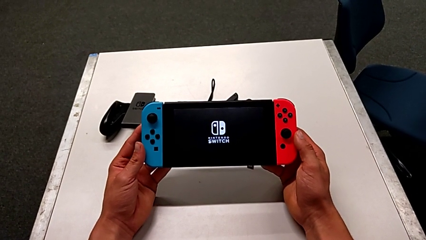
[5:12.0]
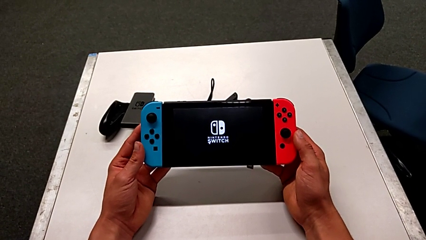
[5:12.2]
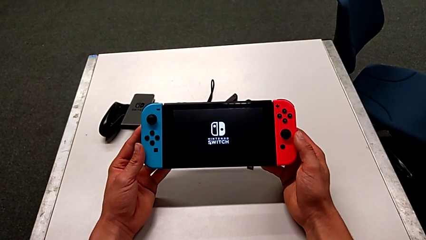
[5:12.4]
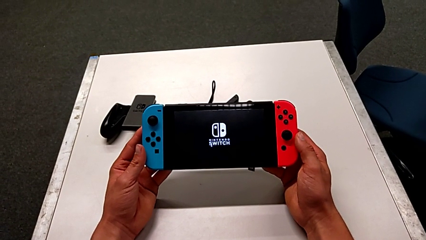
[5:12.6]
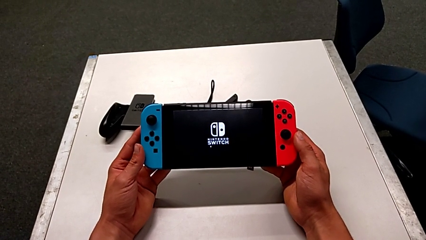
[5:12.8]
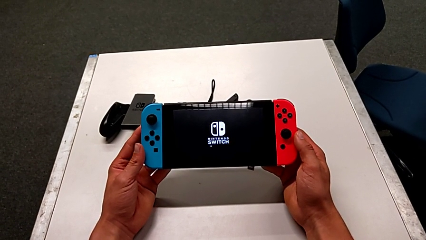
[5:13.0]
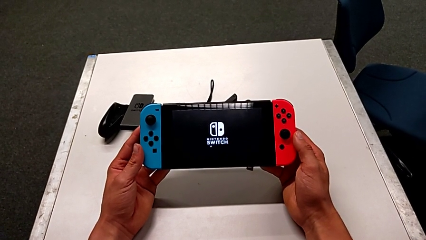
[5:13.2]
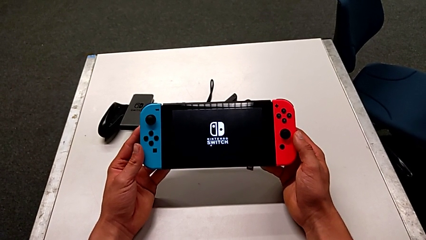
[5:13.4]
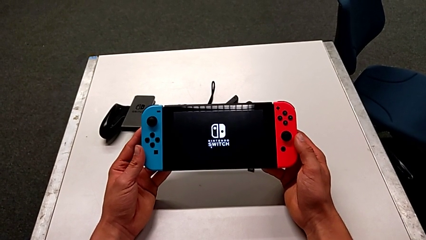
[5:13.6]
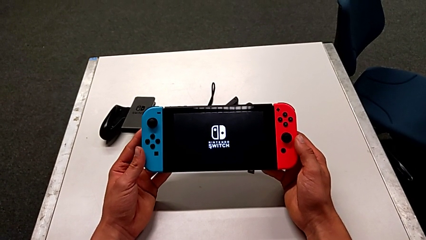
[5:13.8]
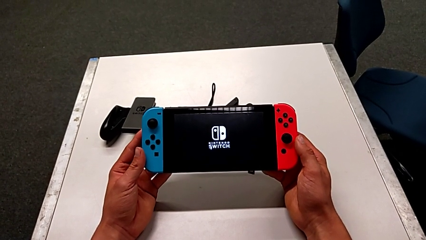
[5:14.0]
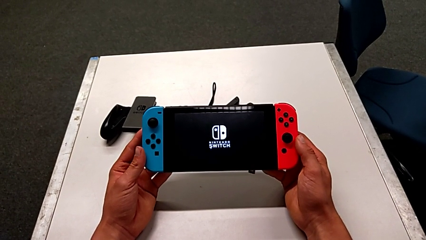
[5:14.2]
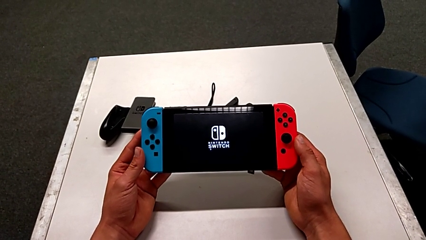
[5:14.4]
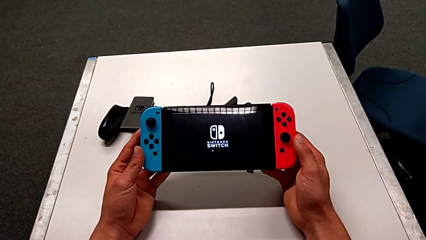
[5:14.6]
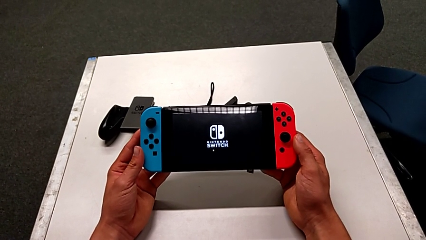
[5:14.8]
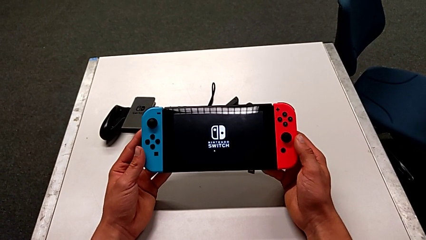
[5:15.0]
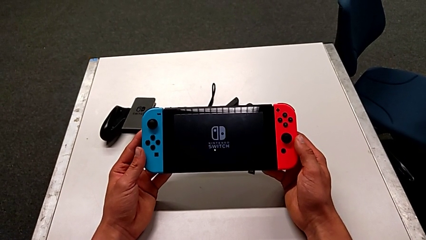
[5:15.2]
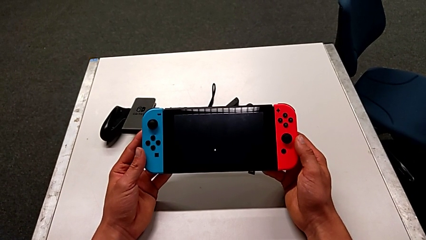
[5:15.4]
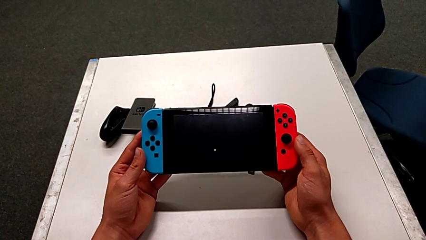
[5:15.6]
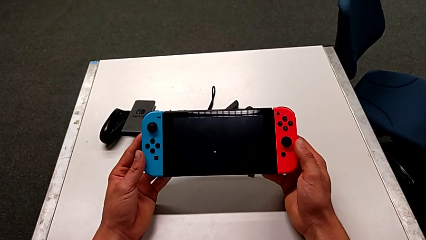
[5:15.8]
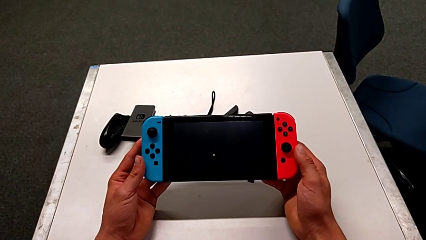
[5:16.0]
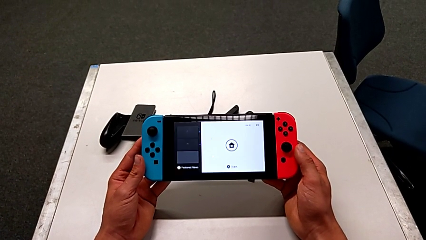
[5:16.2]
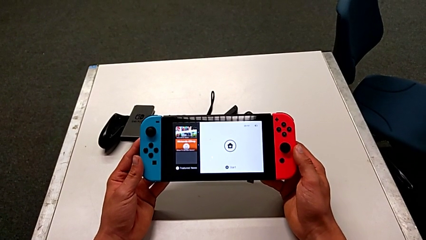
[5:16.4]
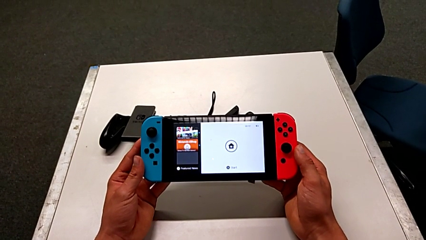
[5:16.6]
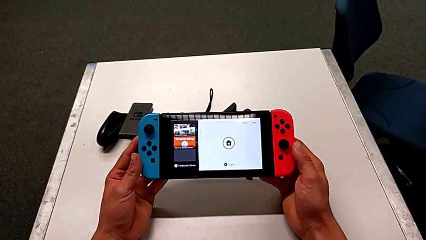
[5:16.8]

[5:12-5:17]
The camera wearer is turning on the Nintendo Switch. They keep holding the Nintendo Switch.

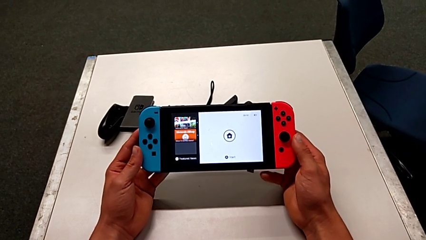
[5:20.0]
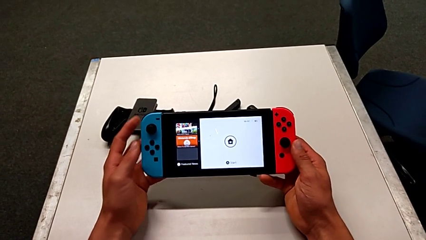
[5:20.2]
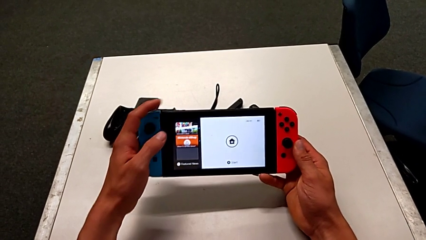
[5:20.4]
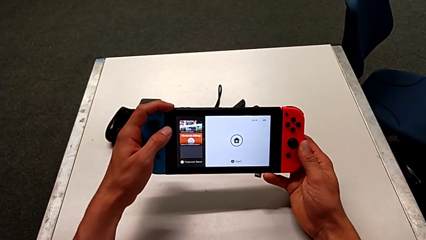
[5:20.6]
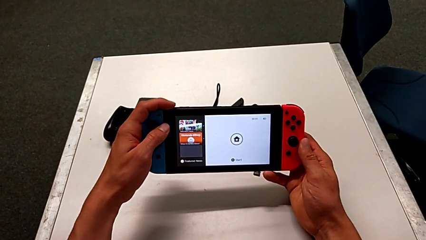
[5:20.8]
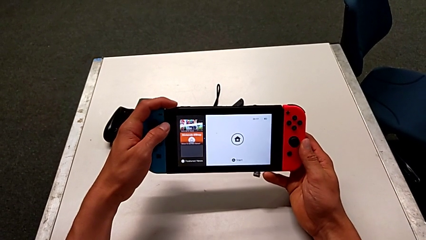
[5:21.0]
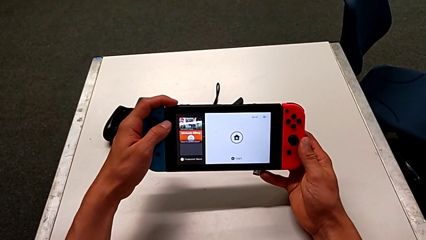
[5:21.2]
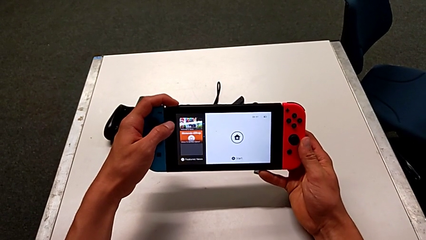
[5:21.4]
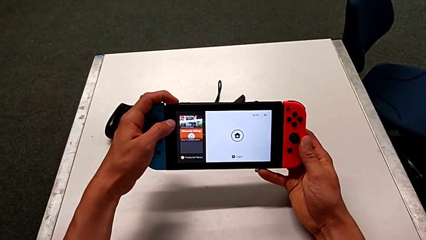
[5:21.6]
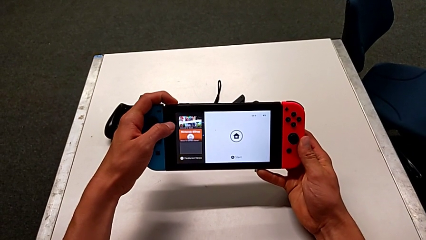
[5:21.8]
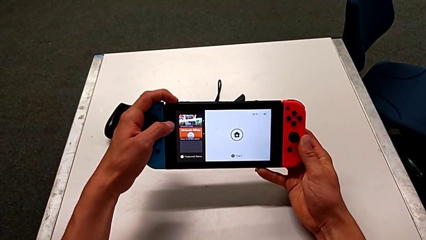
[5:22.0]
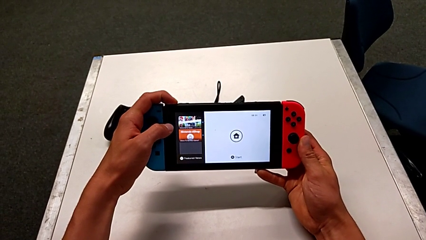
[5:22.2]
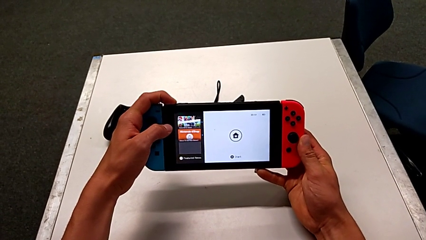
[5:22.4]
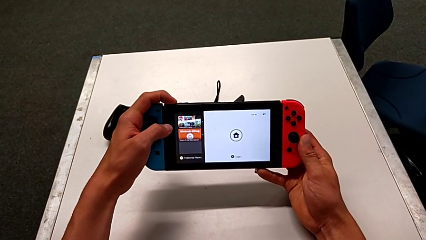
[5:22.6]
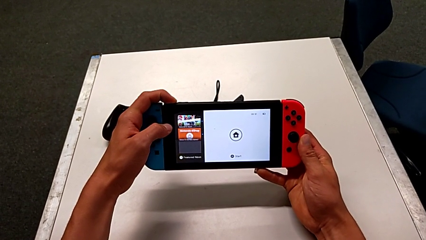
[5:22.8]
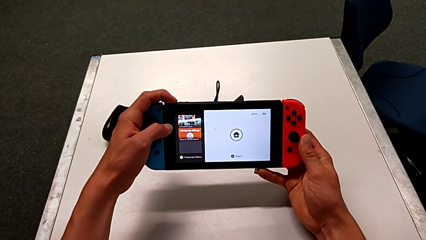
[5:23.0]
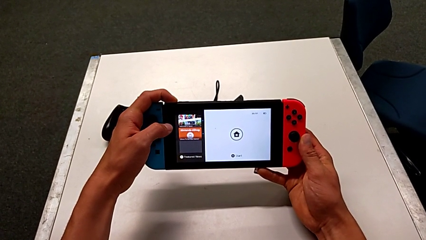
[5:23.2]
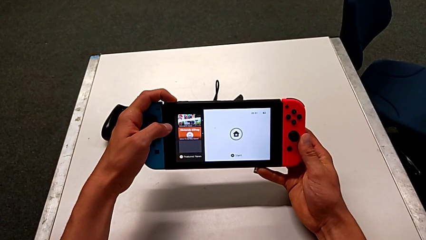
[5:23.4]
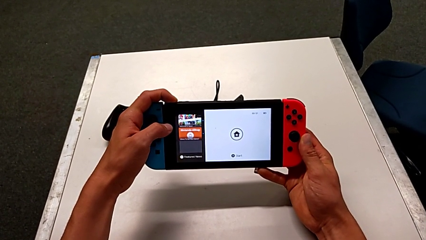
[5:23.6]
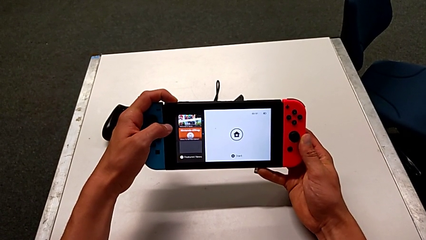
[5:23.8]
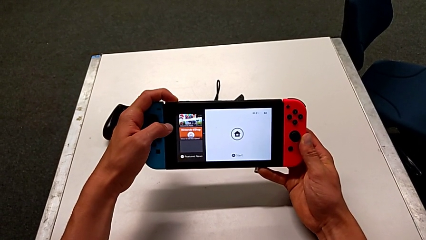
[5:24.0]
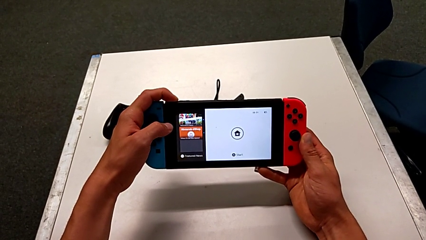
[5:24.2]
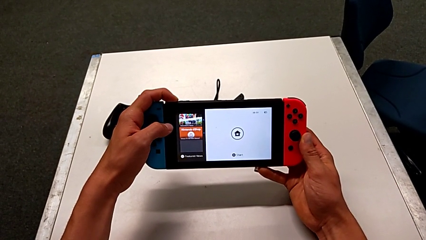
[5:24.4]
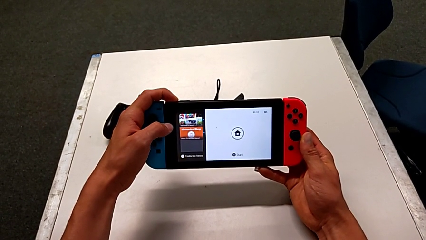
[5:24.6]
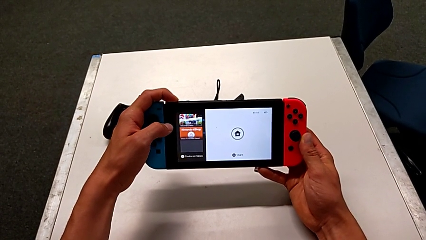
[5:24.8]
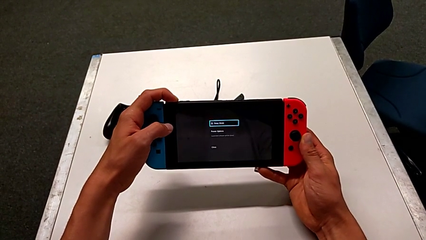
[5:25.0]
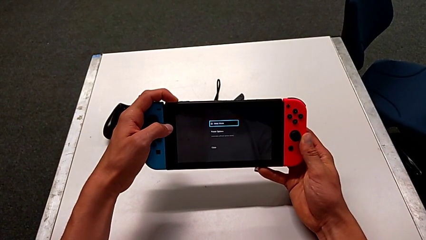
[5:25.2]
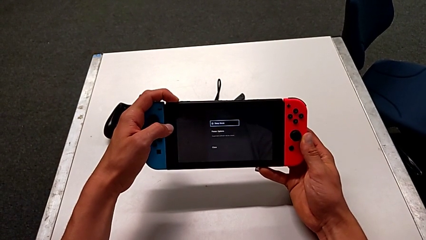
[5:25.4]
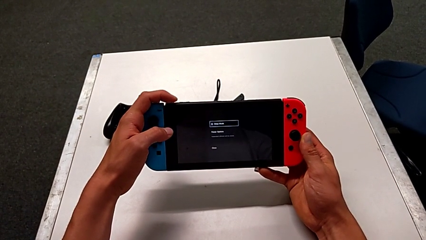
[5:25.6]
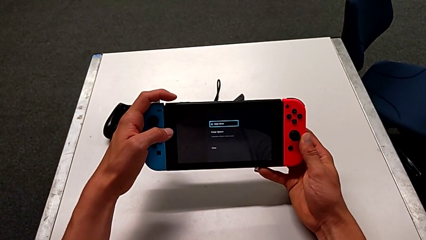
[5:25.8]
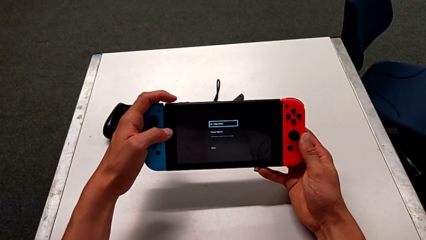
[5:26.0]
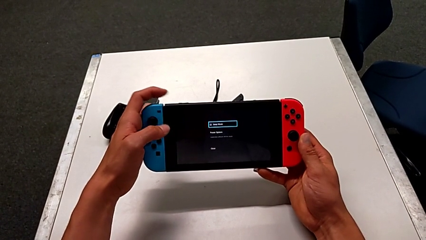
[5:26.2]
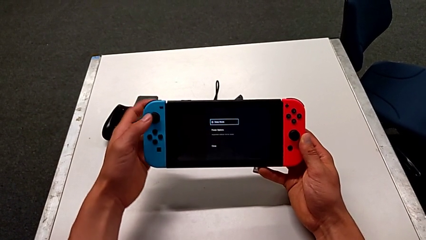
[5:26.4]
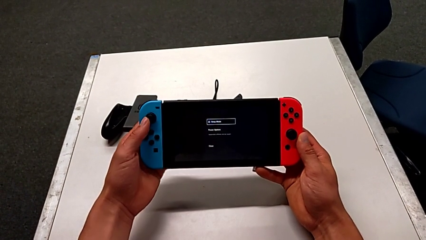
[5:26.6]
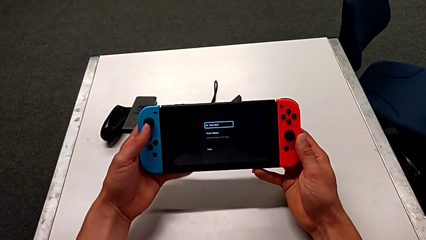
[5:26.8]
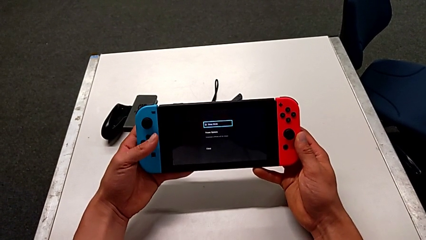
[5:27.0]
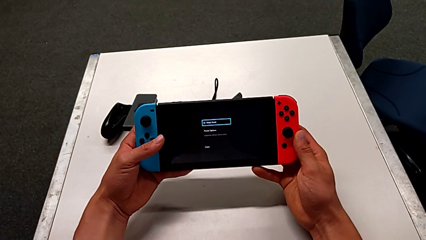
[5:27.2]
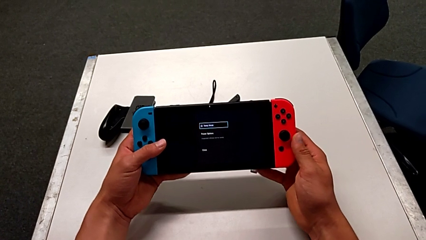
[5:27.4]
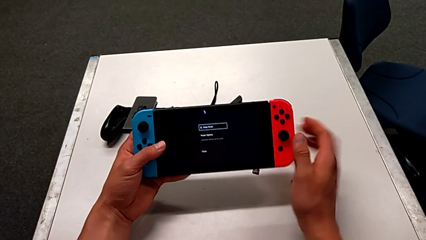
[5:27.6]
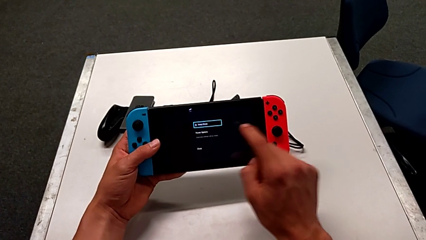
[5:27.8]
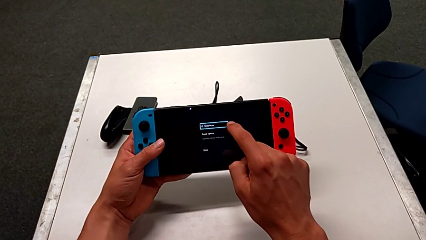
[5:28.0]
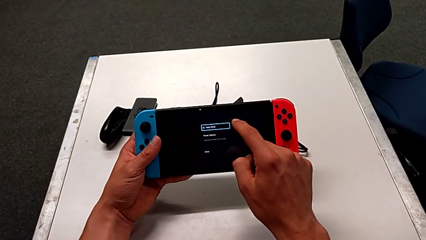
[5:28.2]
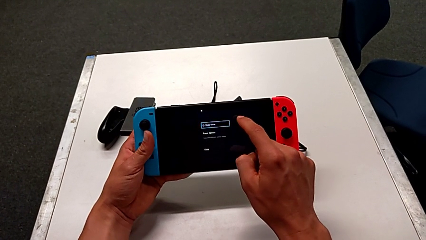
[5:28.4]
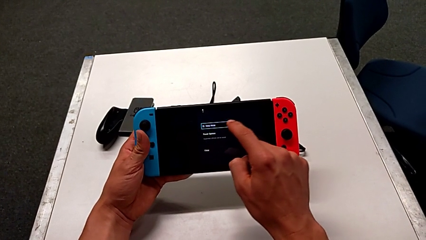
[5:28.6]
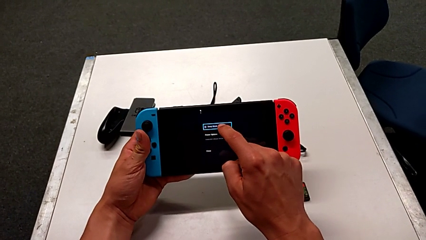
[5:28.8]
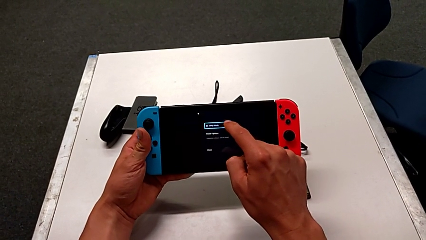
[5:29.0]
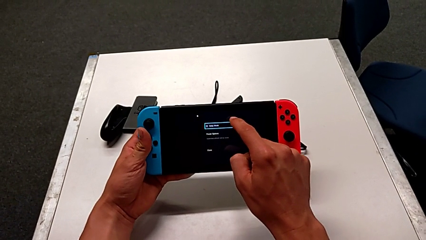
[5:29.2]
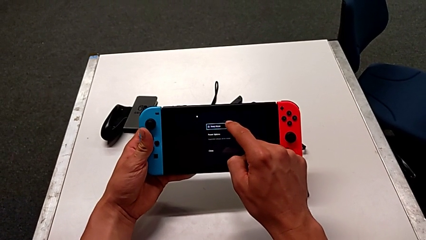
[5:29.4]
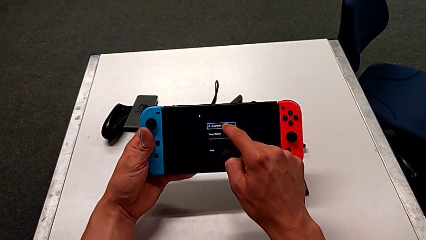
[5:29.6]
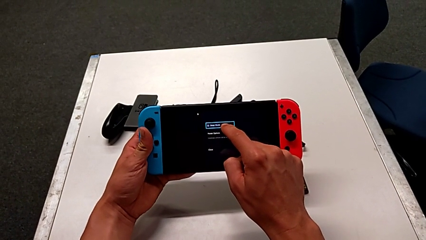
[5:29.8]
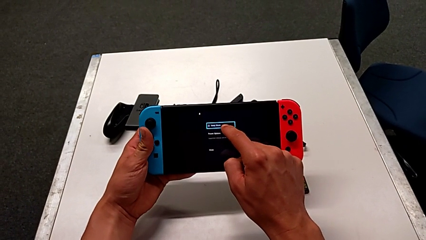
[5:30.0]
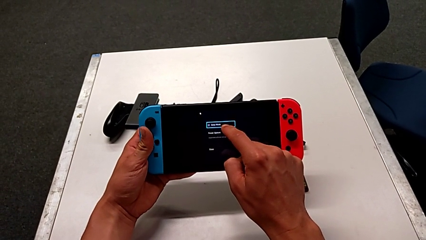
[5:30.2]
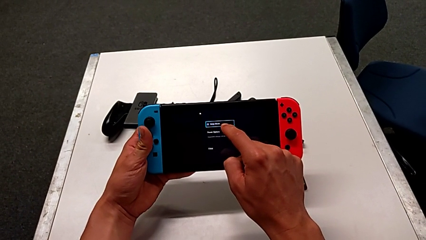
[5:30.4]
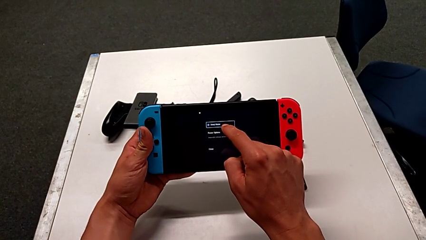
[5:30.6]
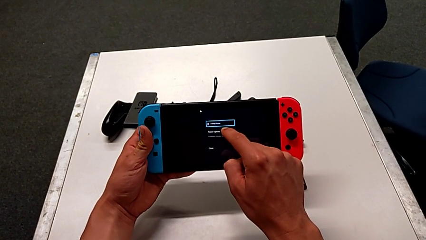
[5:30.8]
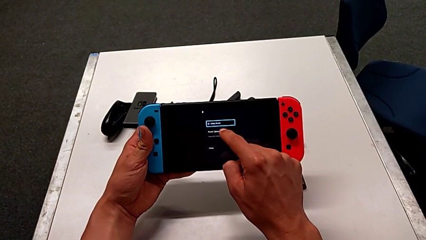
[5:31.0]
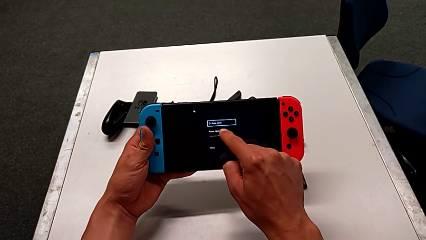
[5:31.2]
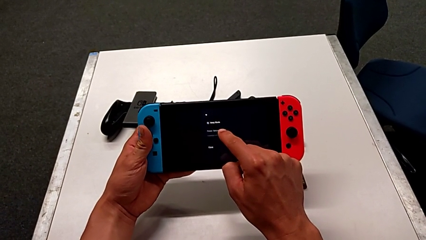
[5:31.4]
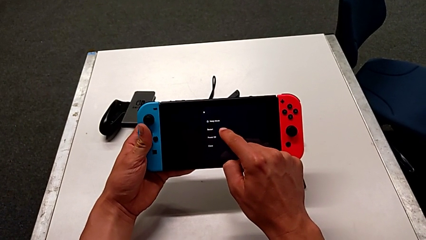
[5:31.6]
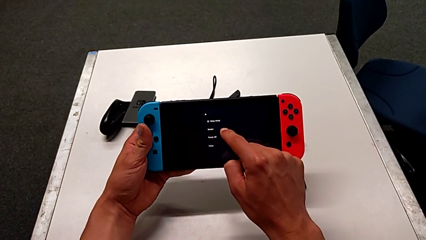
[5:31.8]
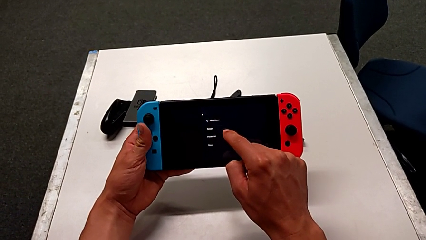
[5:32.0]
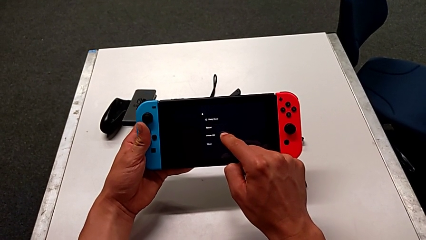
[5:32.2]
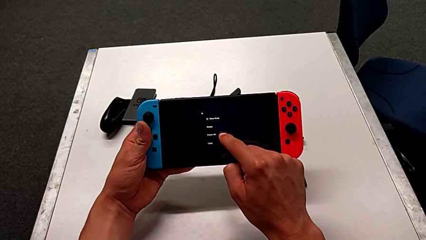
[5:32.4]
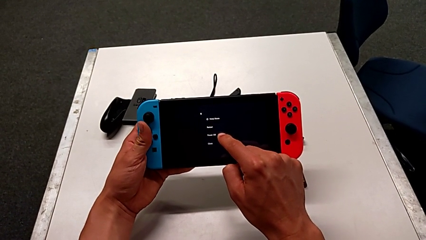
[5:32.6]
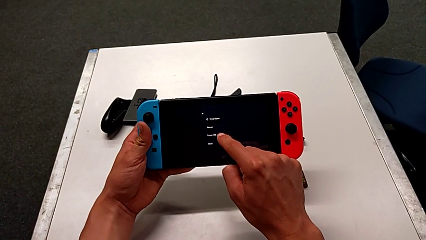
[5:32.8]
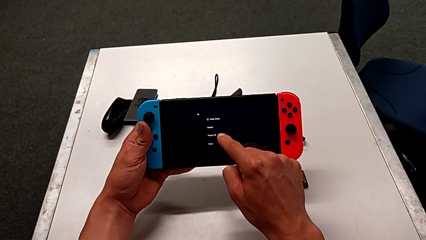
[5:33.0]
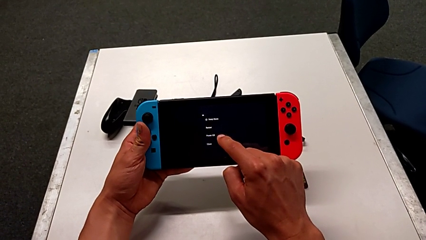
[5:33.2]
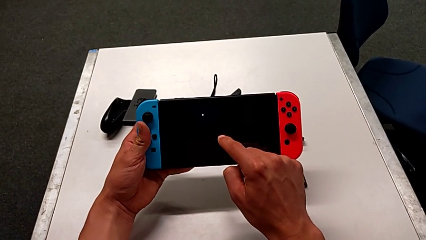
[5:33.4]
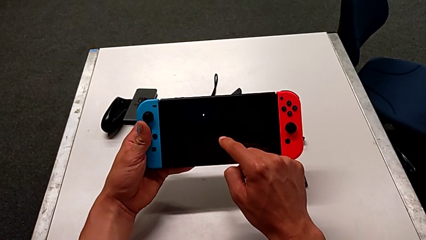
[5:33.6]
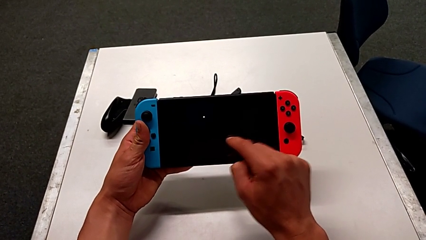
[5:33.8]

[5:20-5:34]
The camera wearer is turning off the Nintendo Switch. They press the top button, press the touch screen and touch it.
